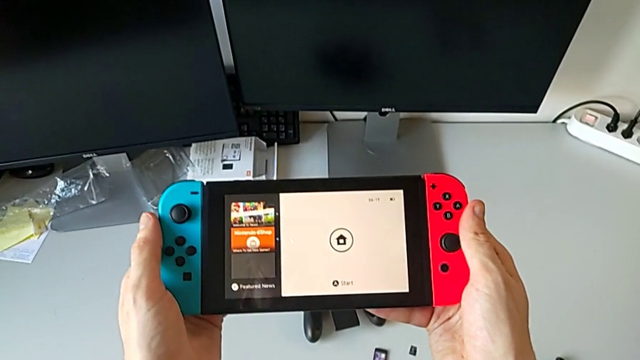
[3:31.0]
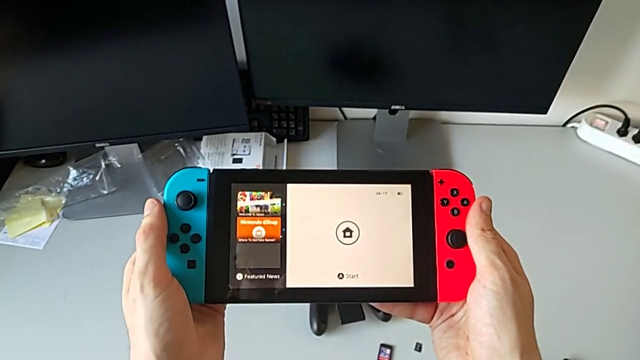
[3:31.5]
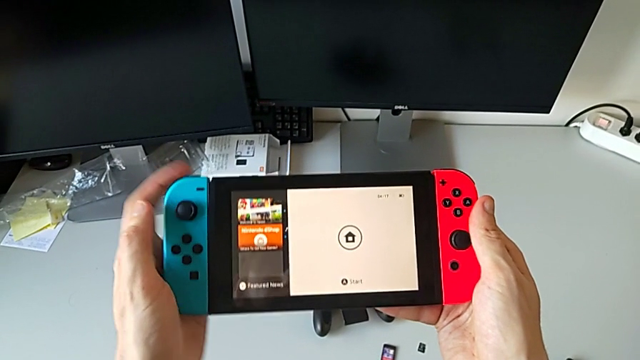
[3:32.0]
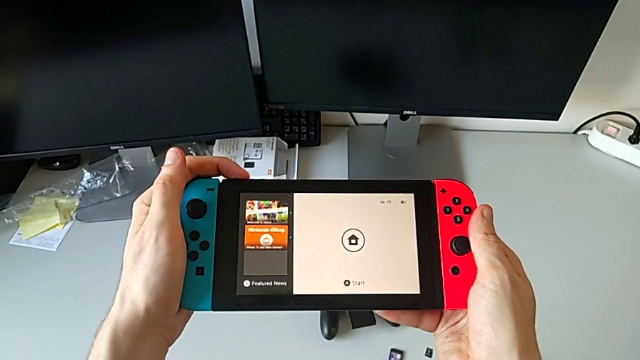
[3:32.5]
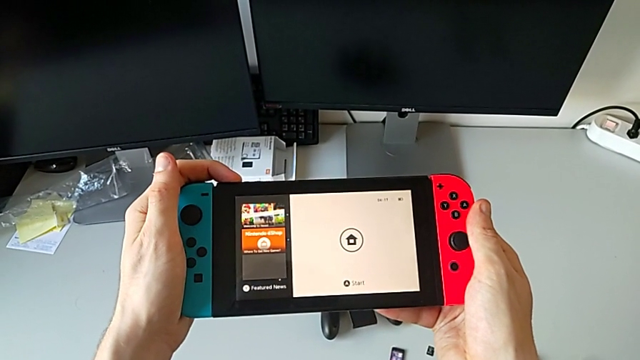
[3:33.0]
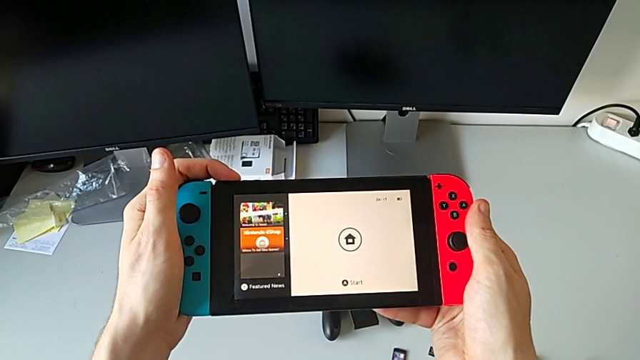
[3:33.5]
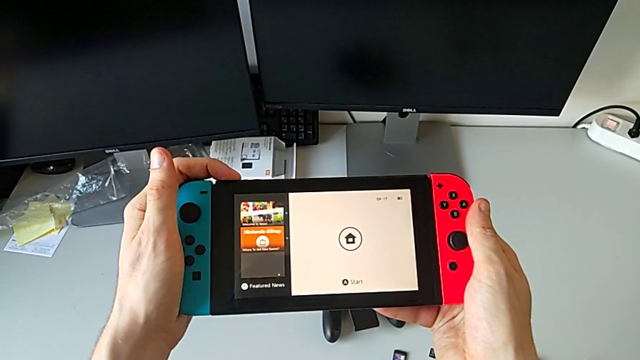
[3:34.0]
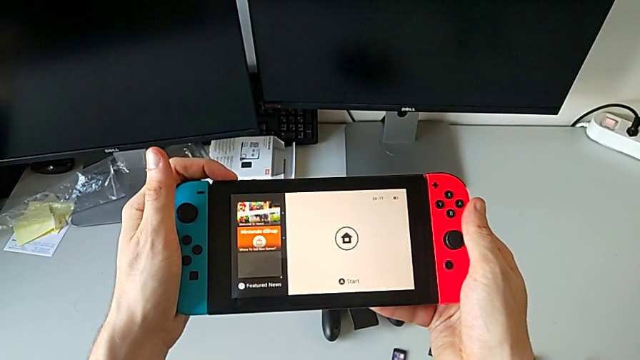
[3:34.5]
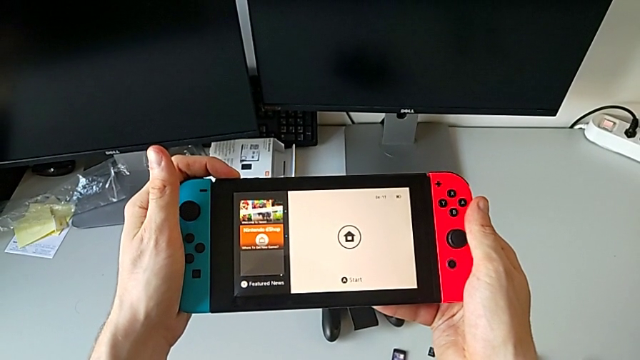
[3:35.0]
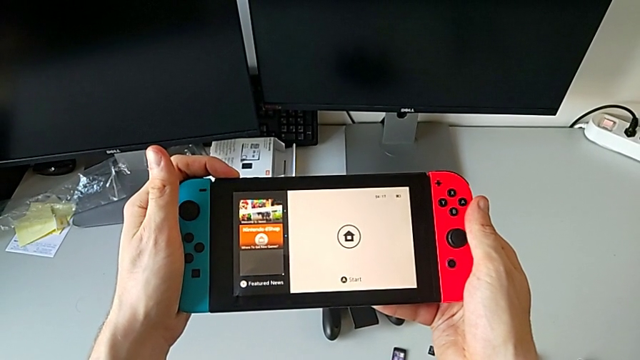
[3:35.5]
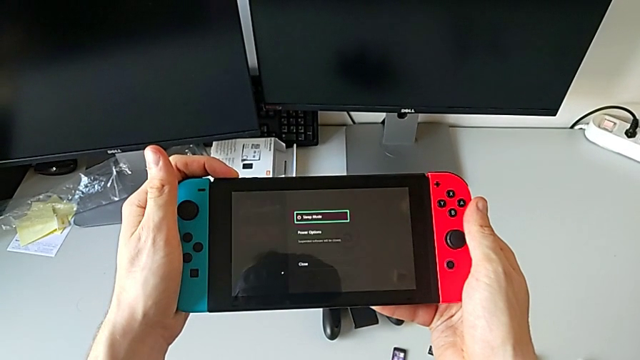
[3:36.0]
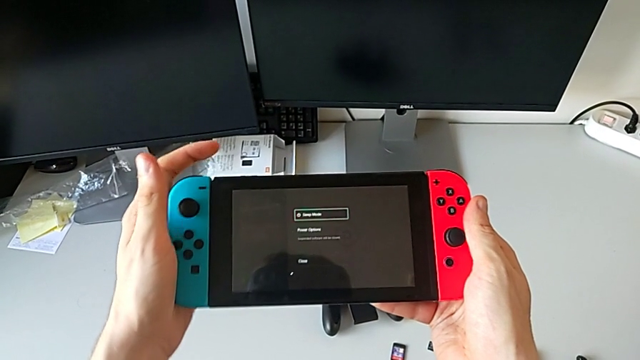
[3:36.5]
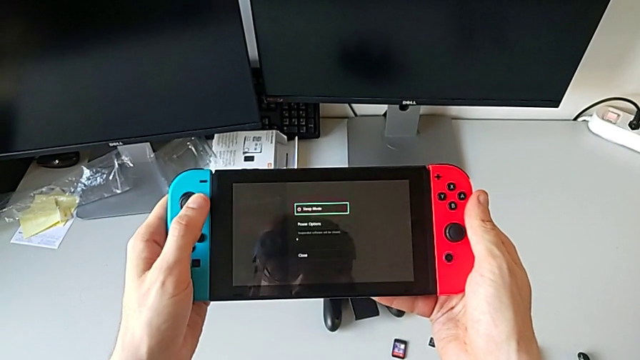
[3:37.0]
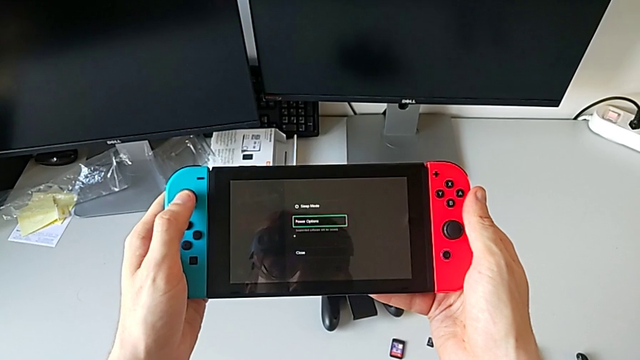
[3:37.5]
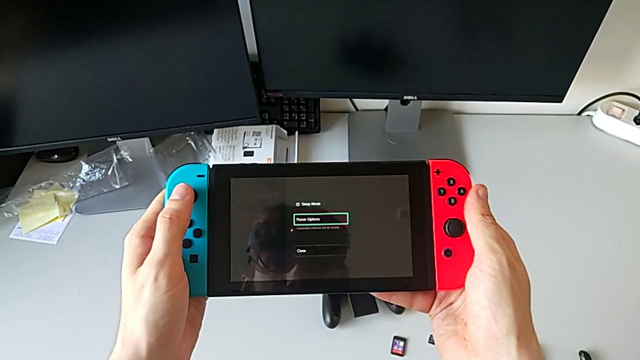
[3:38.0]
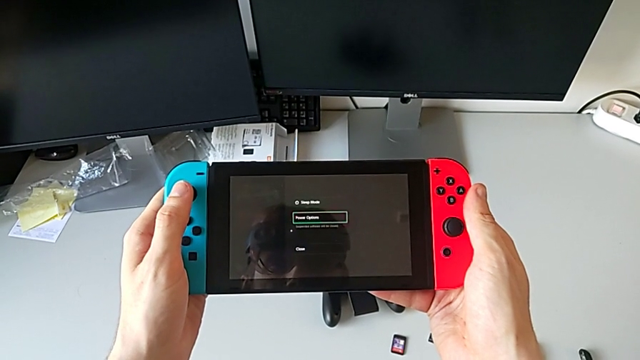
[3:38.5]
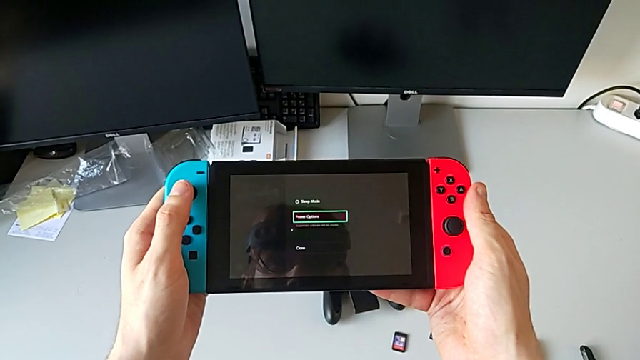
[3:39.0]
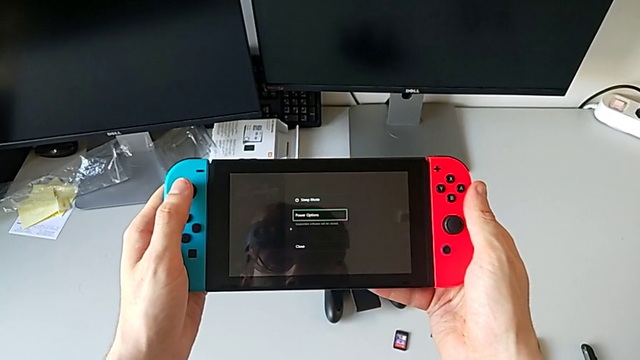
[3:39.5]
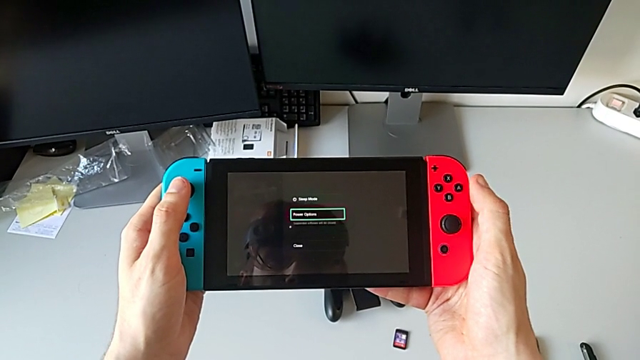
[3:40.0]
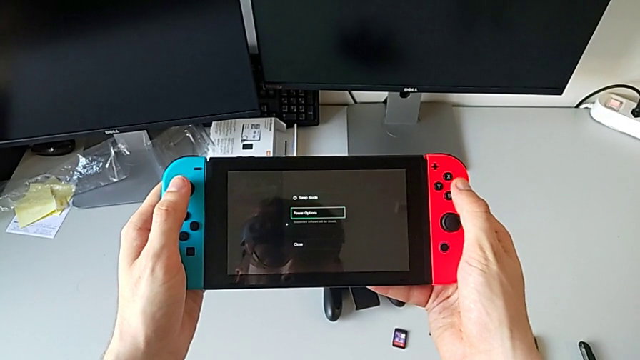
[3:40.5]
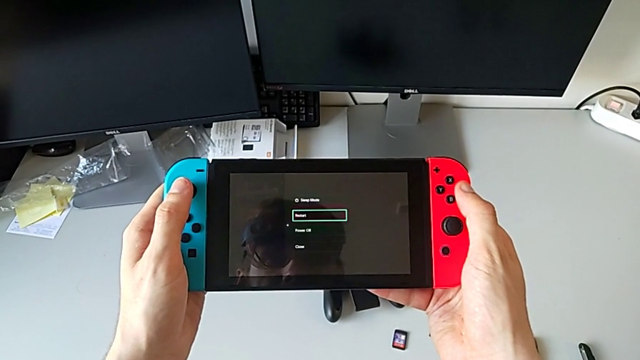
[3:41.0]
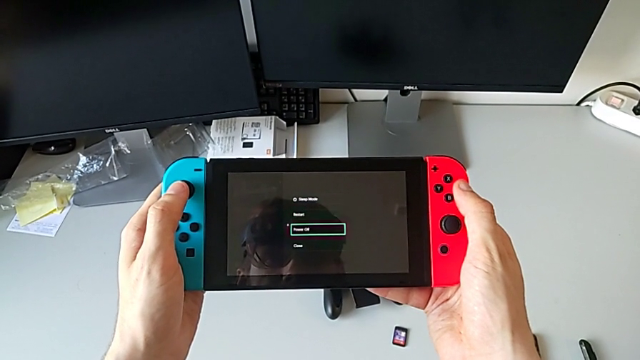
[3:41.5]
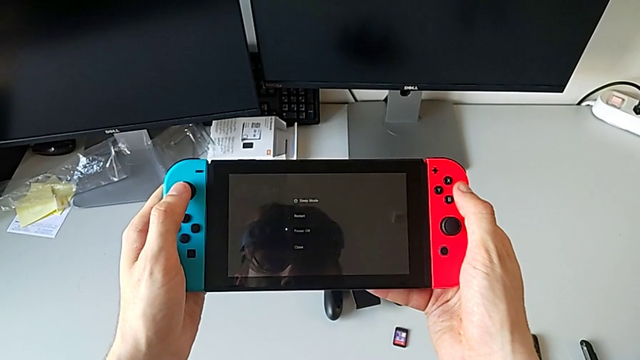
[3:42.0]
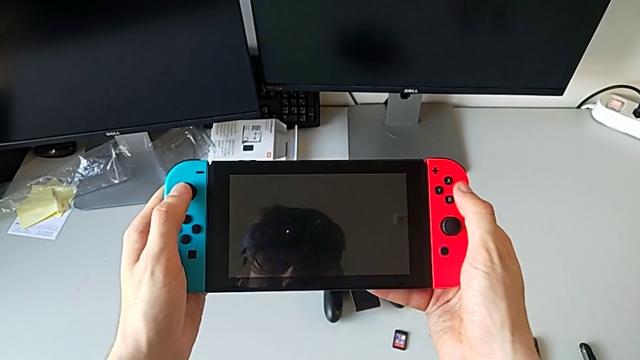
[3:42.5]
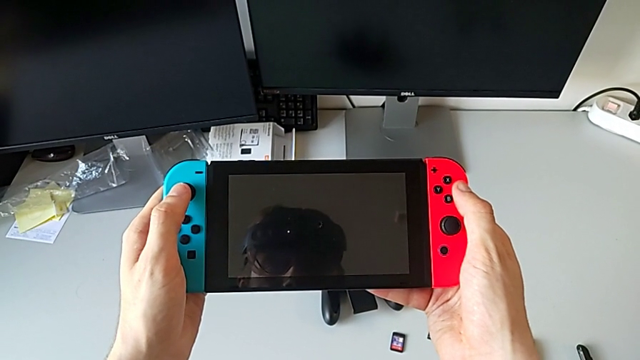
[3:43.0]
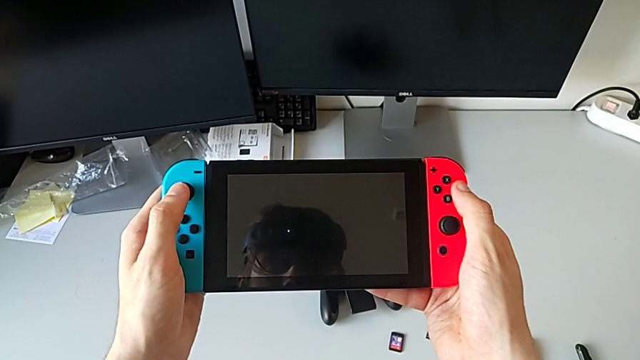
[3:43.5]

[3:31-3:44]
The camera wearer is turning the Nintendo Switch off. They press the button and turn off the Nintendo Switch.
